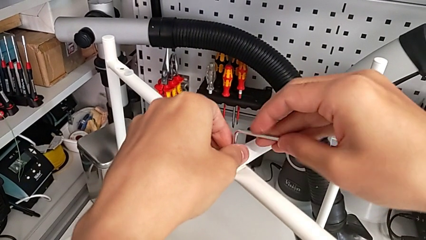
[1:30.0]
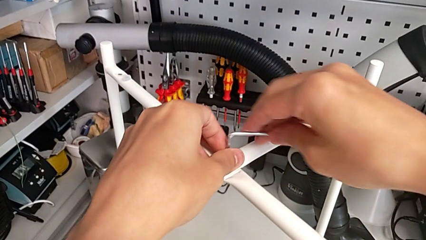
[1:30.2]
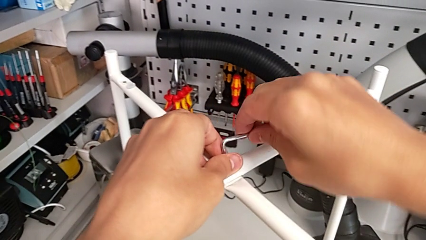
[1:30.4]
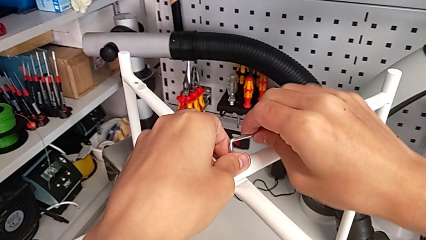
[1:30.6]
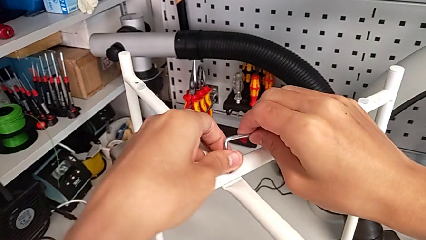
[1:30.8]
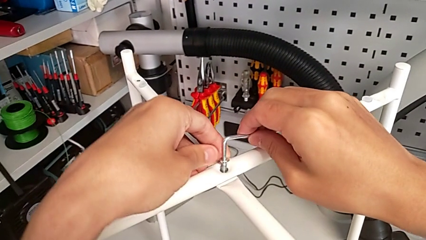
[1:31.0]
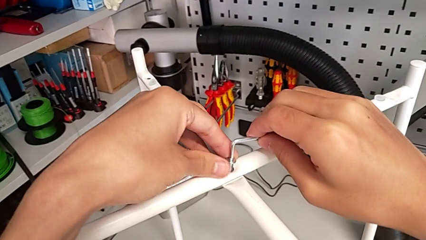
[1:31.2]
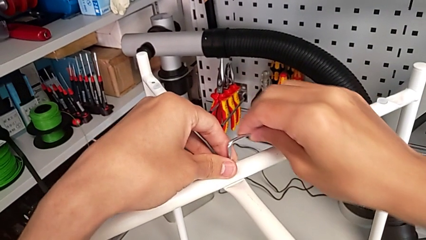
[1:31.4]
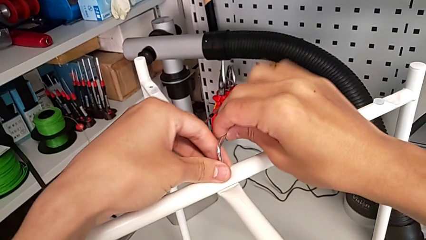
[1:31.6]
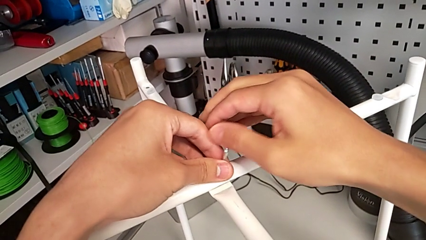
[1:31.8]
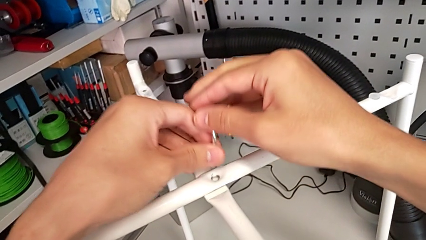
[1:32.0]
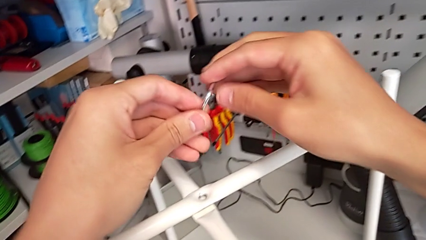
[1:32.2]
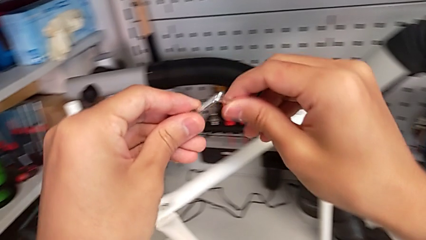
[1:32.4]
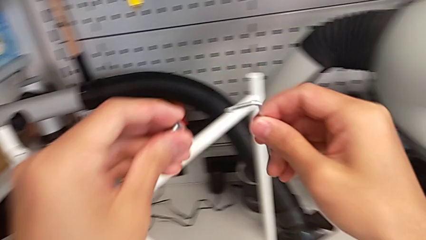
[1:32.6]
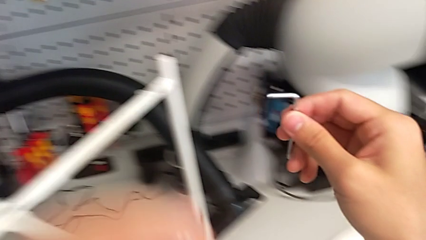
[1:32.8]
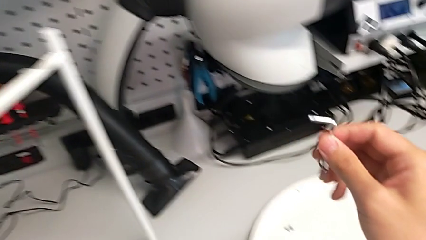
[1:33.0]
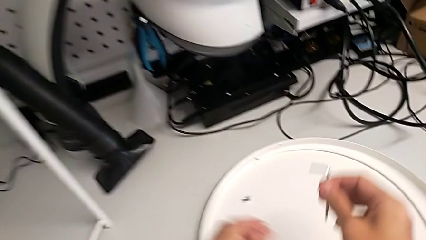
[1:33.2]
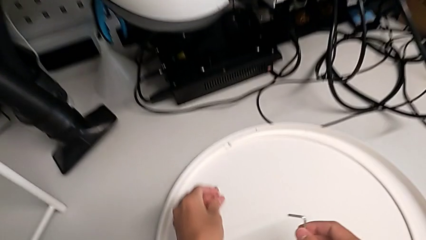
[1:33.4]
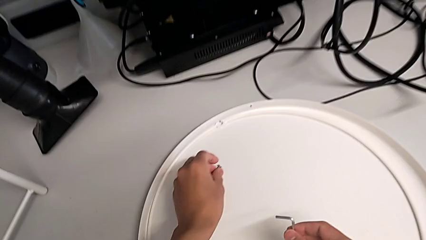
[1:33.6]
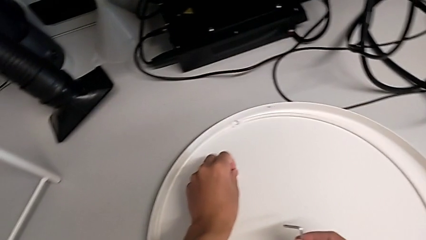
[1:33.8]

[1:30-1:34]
The camera wearer is unscrewing the top hex socket head of the table's legs. They disassemble the hex socket head, withdraw the Allen wrench and place the hex socket head.

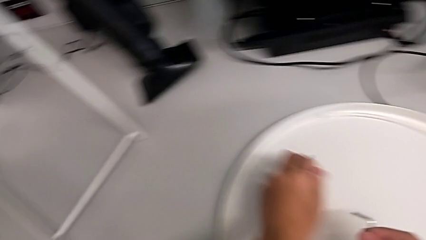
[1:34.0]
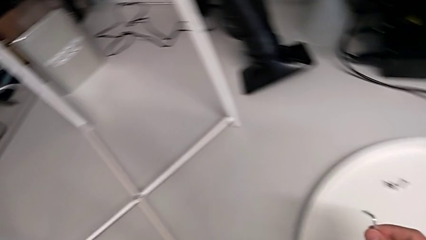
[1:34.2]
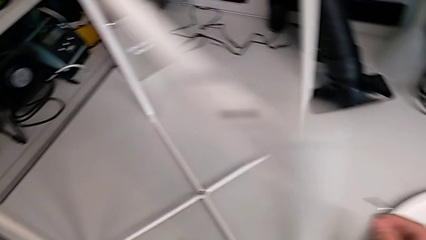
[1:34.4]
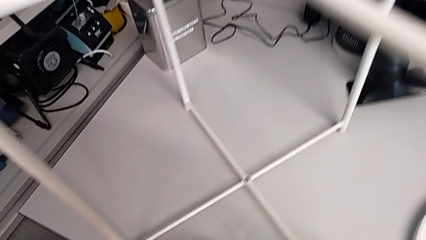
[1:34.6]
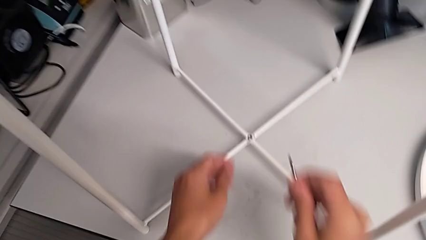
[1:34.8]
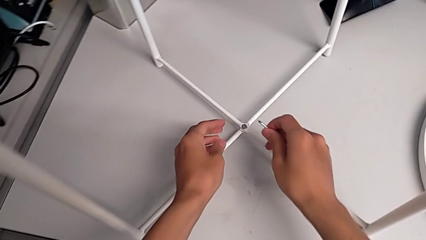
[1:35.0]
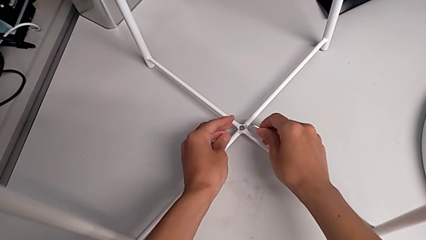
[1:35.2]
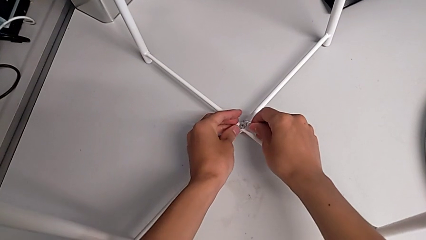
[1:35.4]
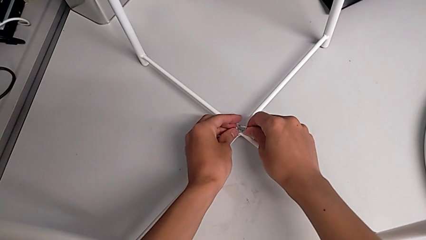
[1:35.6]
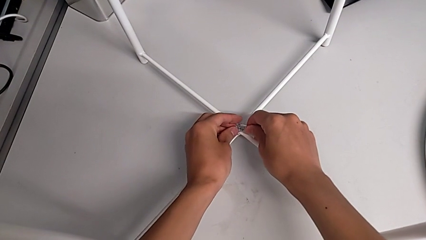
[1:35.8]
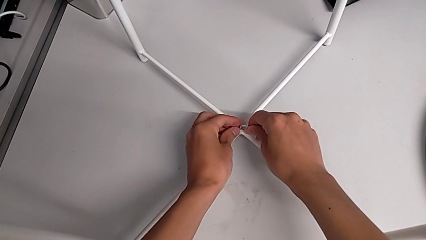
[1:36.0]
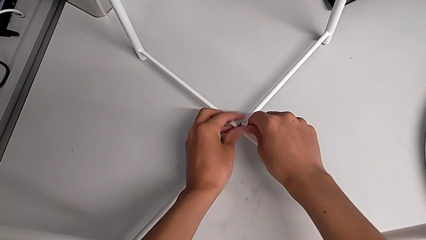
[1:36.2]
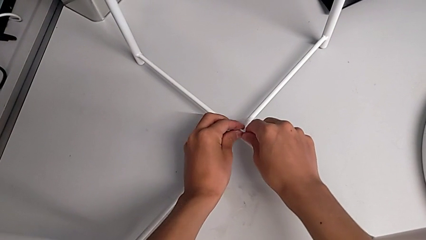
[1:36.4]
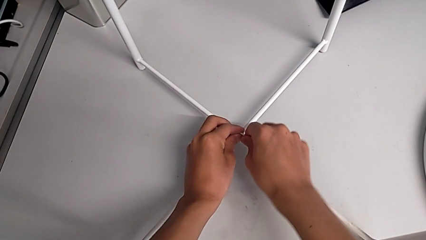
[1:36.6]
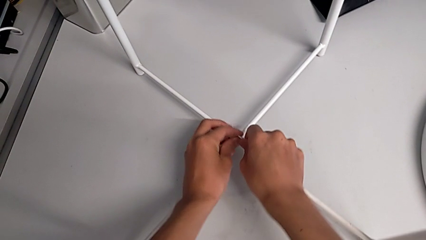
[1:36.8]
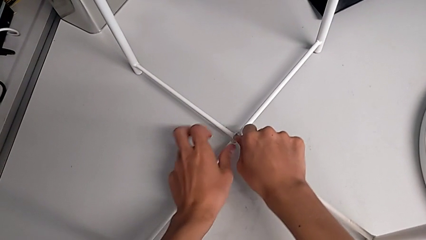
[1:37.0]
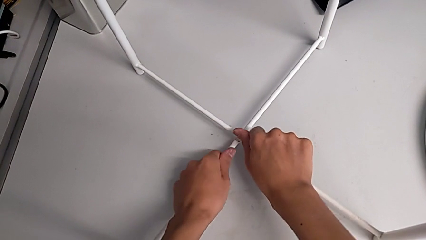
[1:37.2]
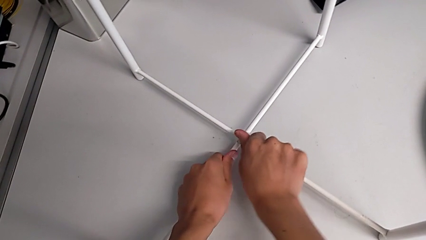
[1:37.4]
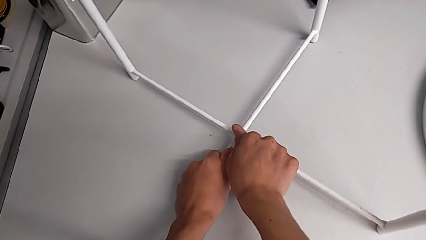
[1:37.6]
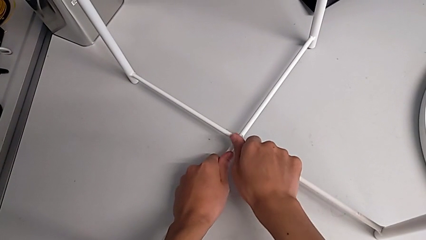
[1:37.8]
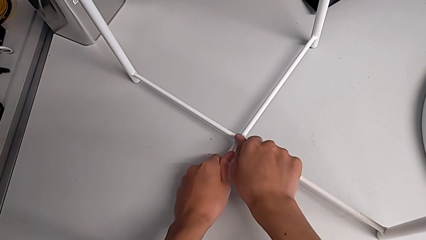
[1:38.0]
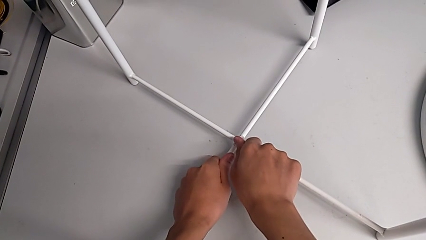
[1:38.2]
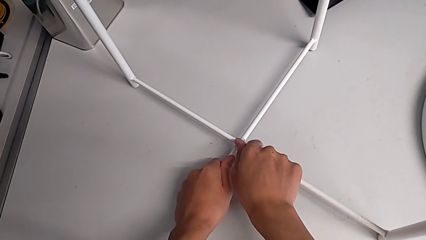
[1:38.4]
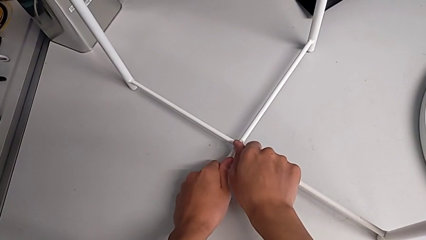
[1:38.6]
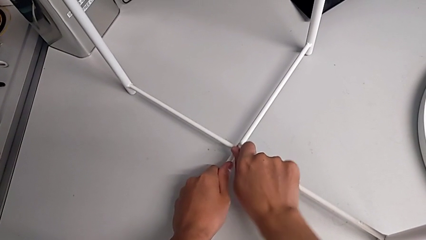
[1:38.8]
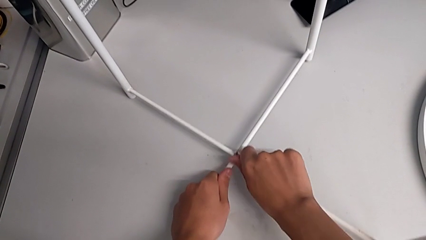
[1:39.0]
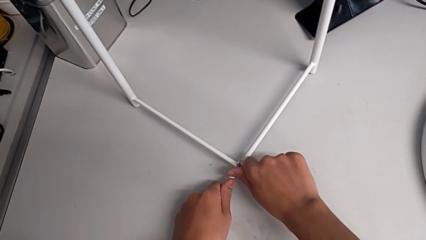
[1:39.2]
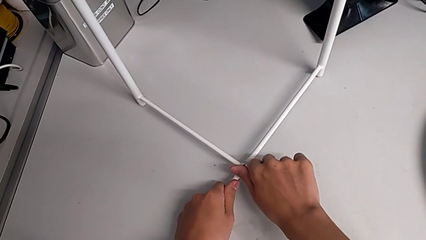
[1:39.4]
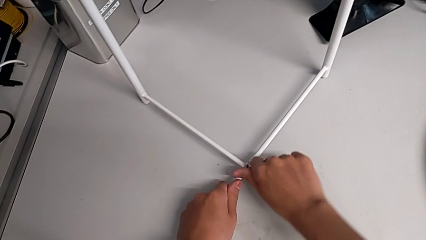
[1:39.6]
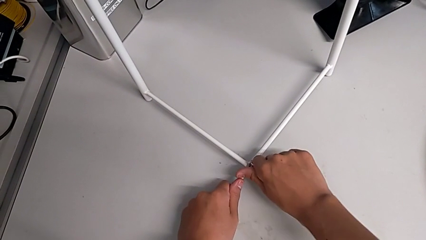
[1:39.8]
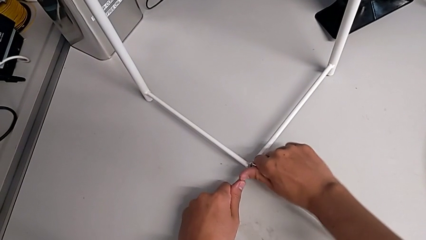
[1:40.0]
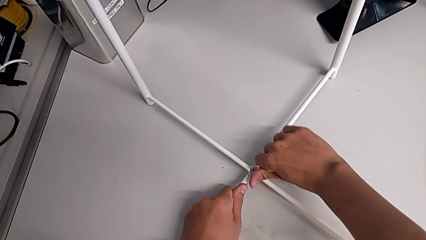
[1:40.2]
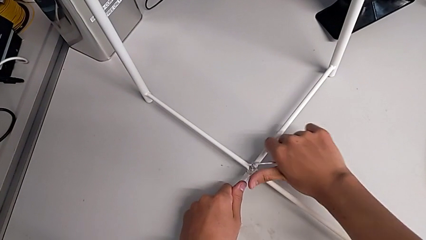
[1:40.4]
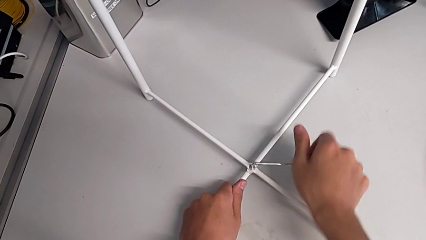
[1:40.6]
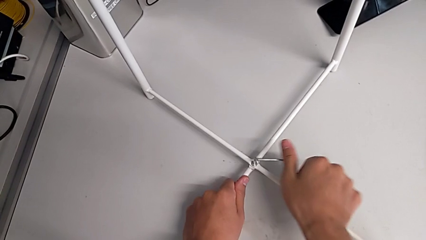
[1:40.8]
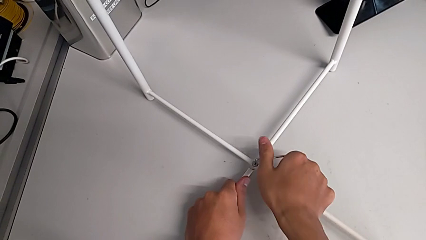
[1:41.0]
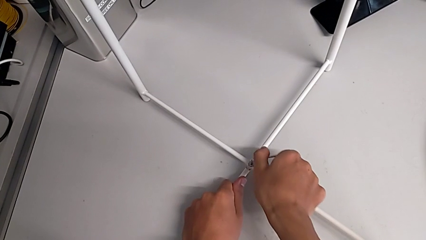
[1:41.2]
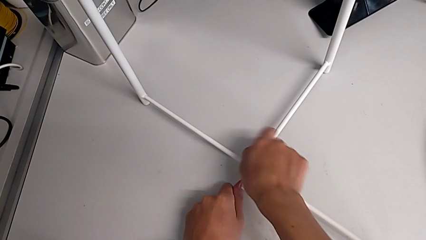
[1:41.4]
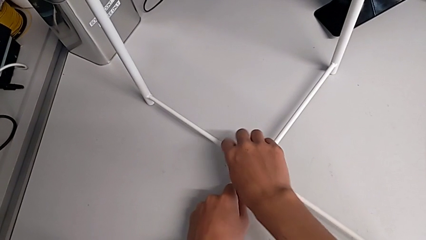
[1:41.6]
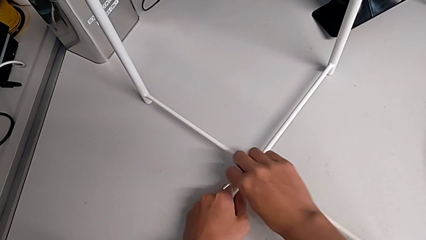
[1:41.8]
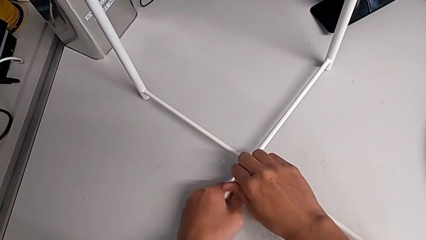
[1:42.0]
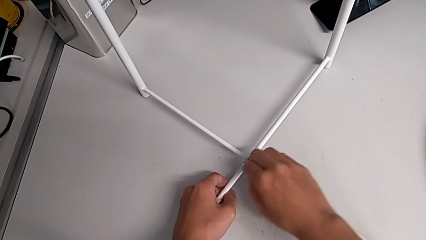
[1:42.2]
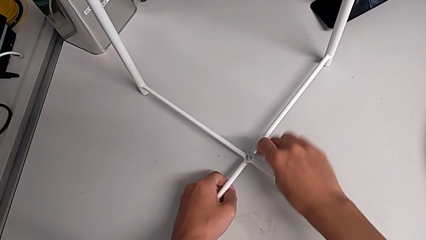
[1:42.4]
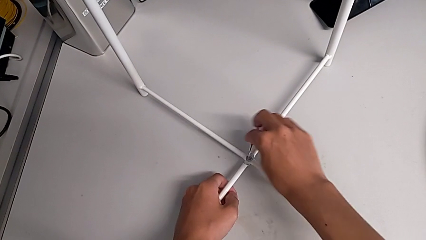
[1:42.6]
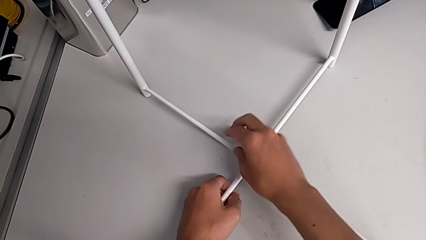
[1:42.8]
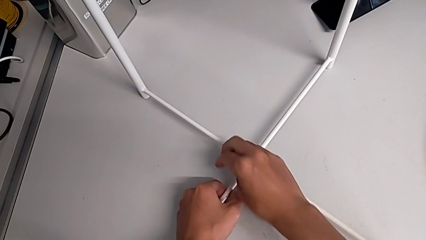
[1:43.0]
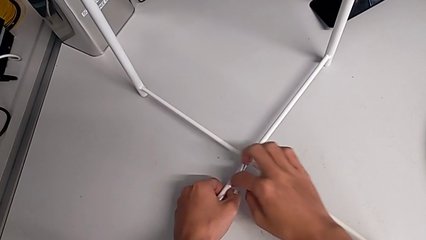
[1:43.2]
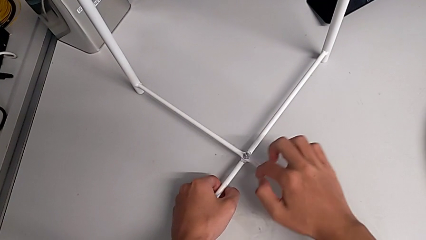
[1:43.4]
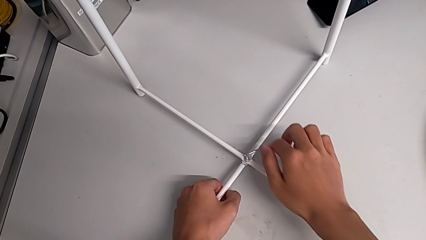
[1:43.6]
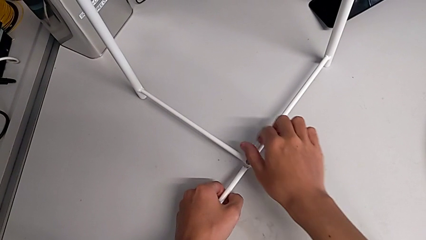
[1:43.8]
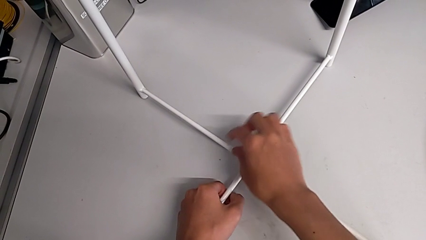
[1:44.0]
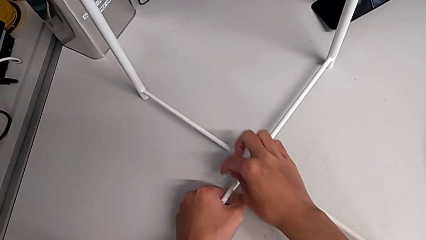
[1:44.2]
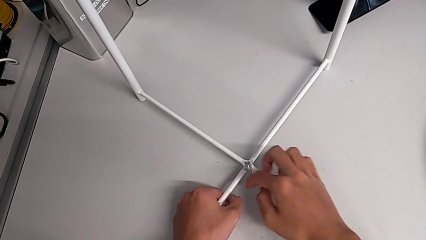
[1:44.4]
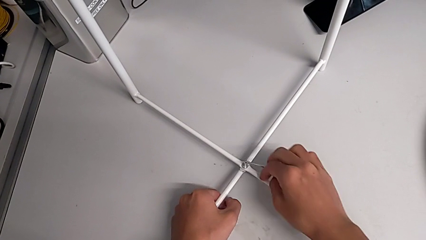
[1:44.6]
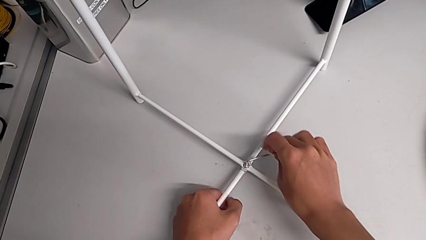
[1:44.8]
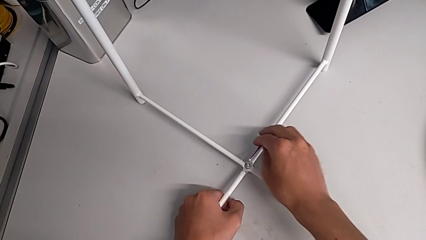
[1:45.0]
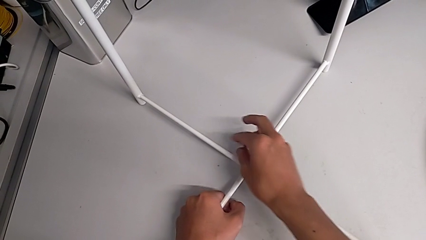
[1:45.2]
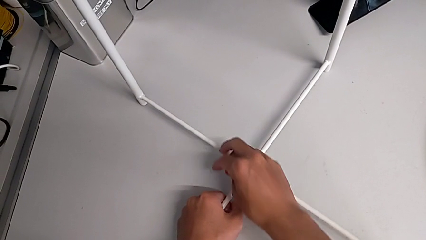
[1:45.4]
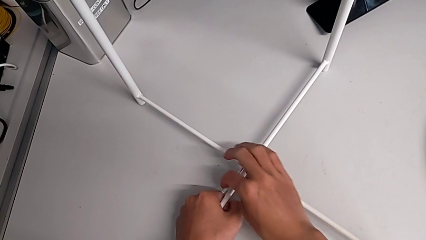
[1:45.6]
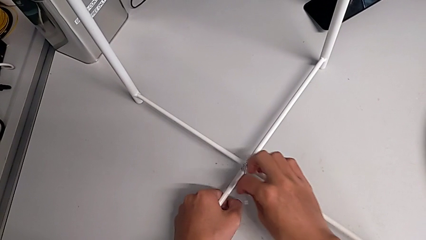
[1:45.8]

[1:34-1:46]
The camera wearer is unscrewing the bottom hex socket head of the table's legs. They approach the hex socket head, insert the Allen wrench and begin to unscrew the hex socket head.
